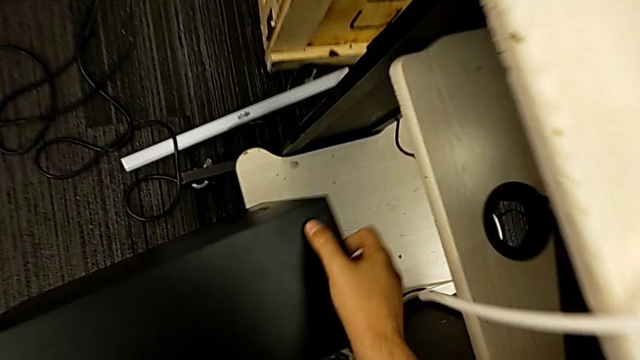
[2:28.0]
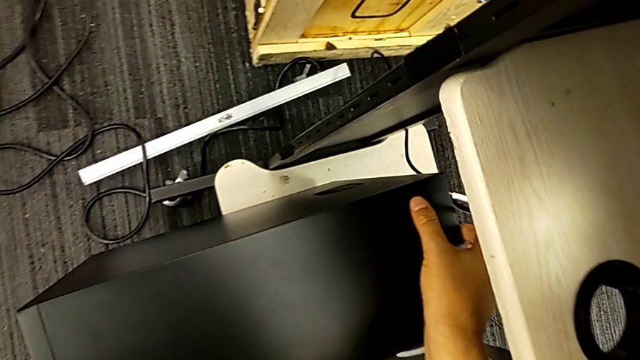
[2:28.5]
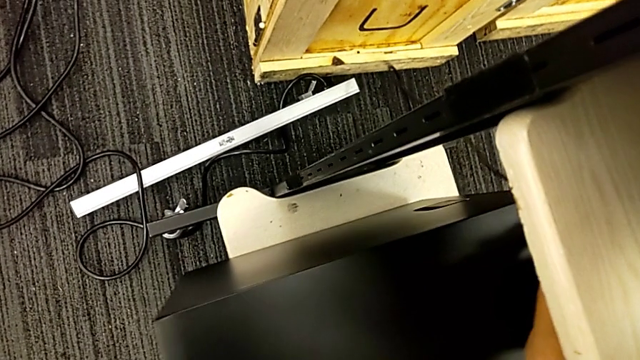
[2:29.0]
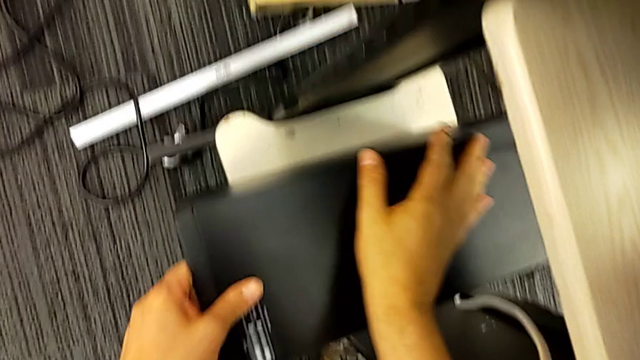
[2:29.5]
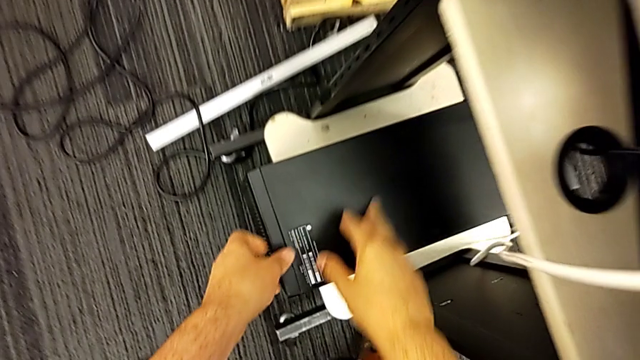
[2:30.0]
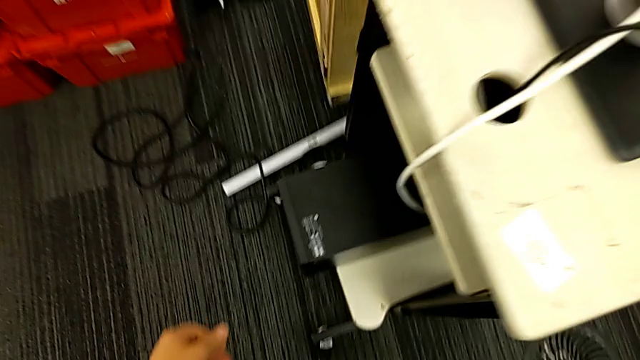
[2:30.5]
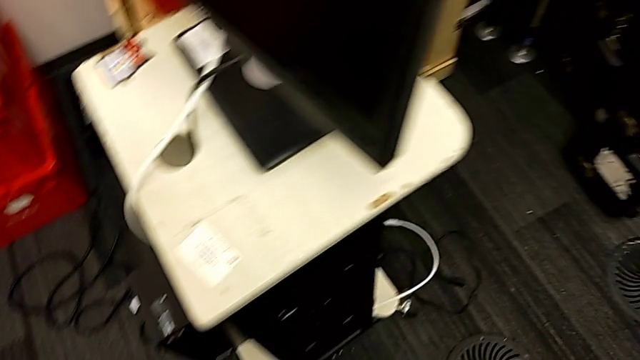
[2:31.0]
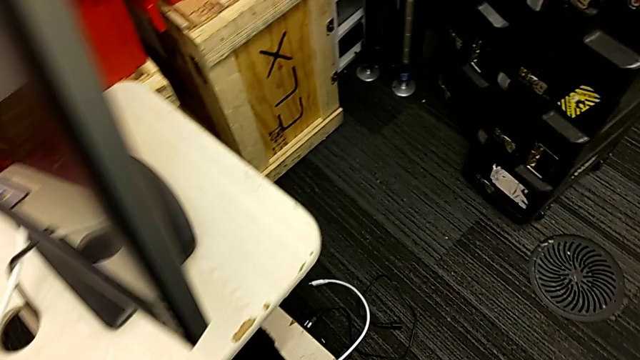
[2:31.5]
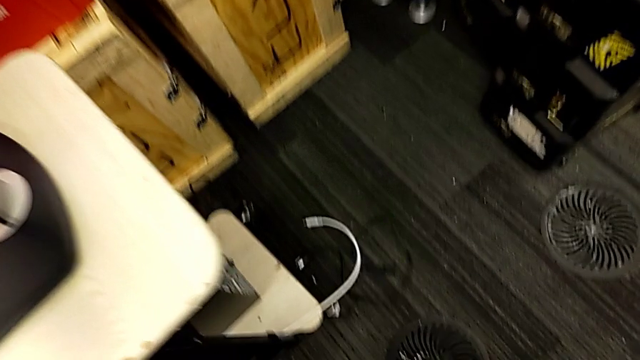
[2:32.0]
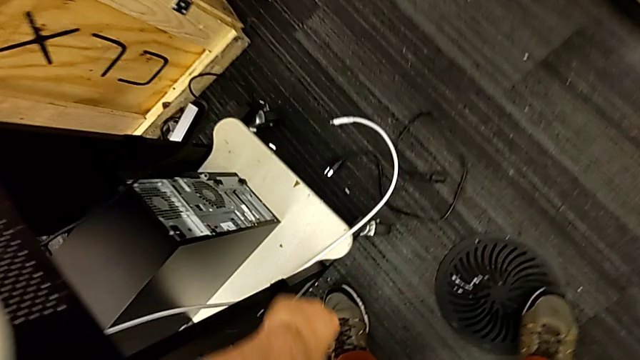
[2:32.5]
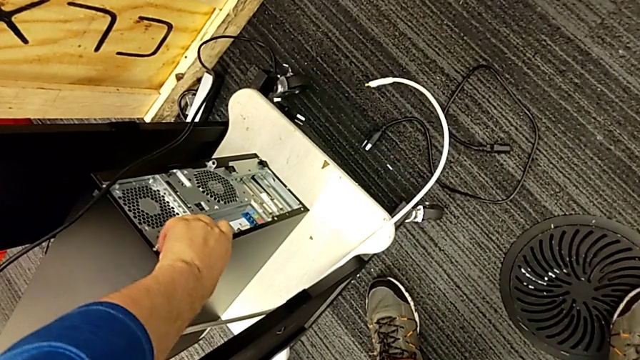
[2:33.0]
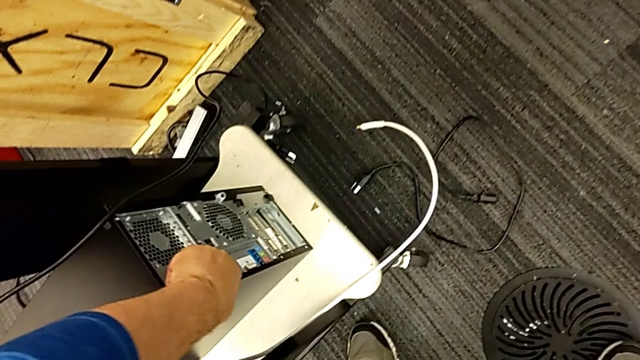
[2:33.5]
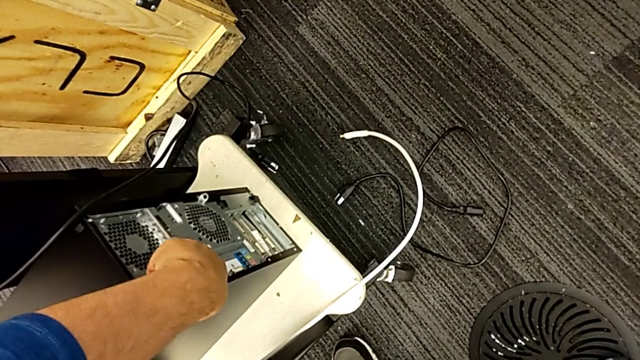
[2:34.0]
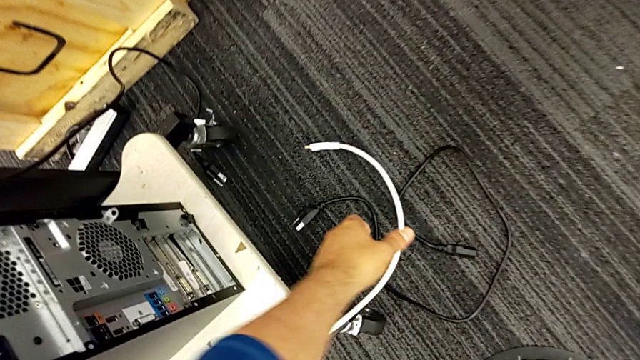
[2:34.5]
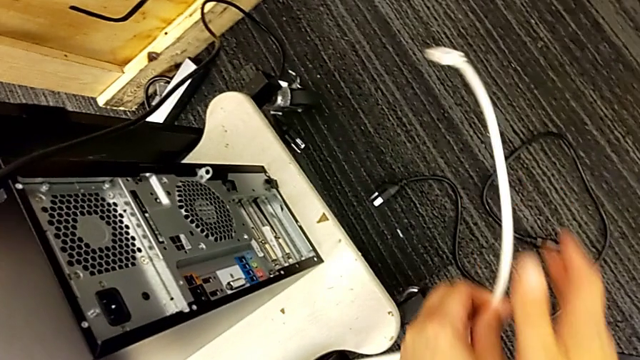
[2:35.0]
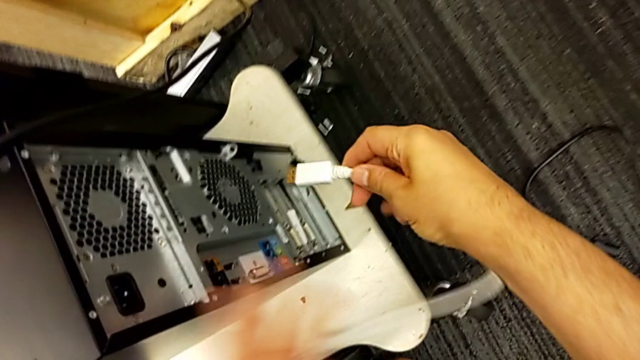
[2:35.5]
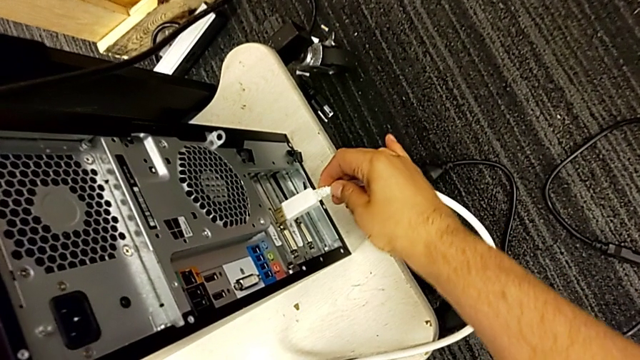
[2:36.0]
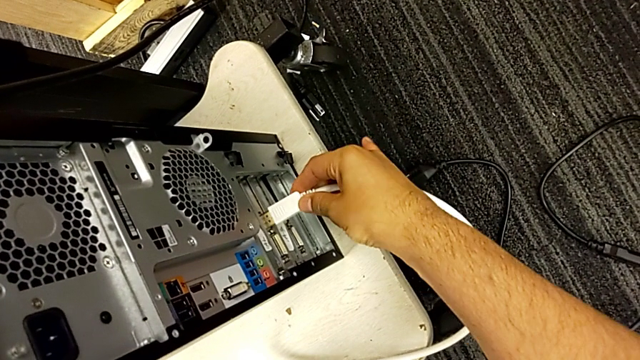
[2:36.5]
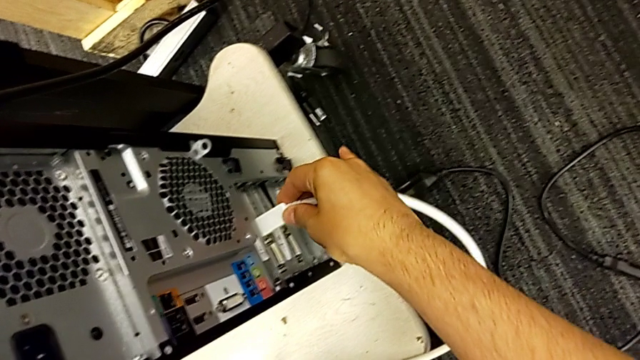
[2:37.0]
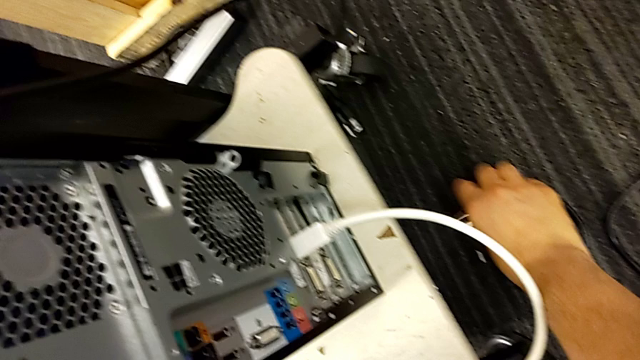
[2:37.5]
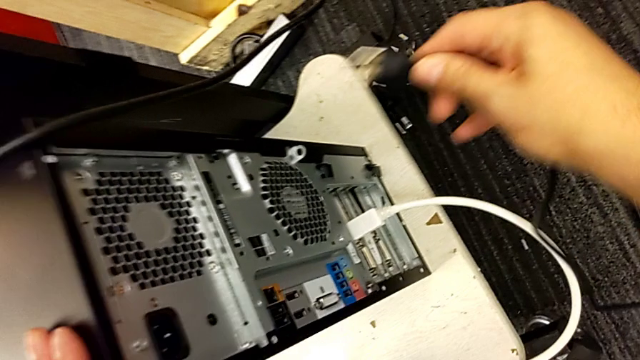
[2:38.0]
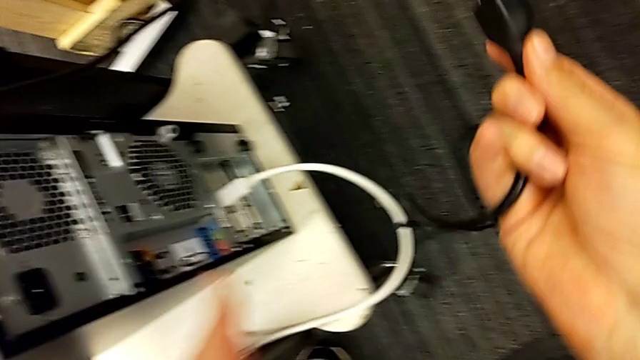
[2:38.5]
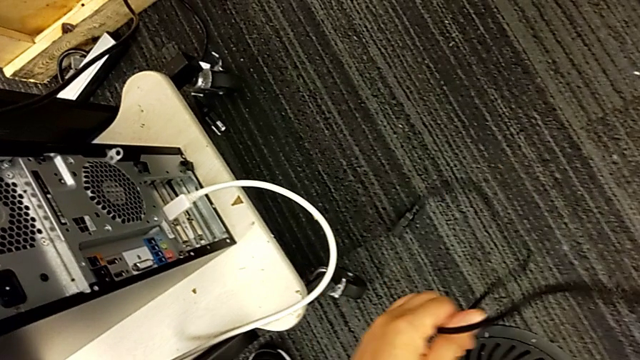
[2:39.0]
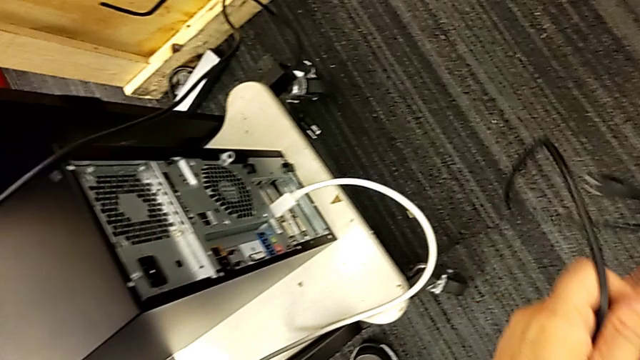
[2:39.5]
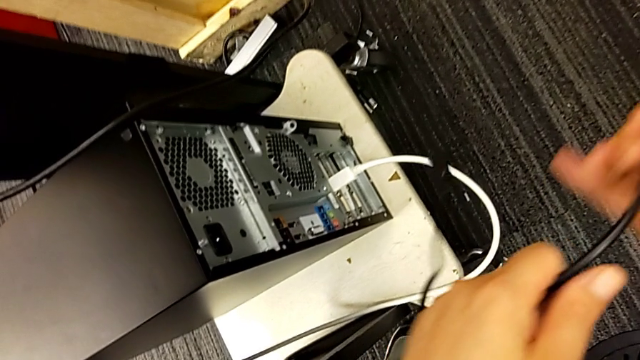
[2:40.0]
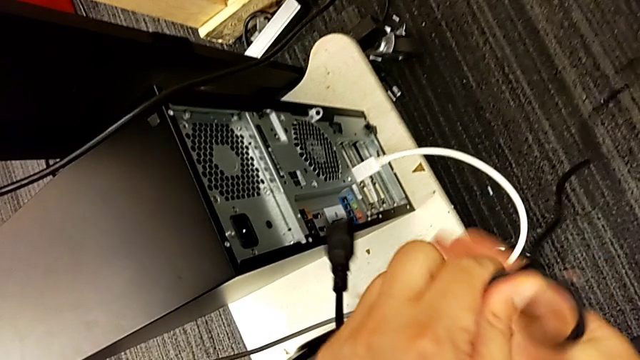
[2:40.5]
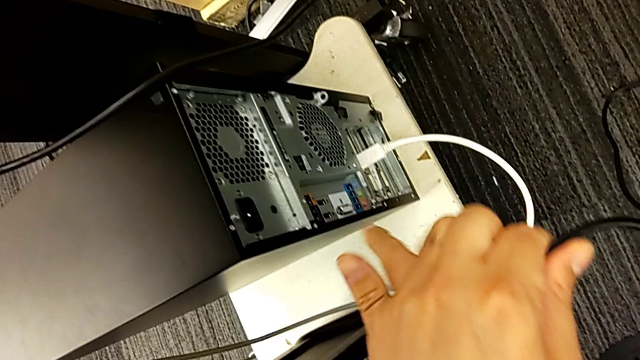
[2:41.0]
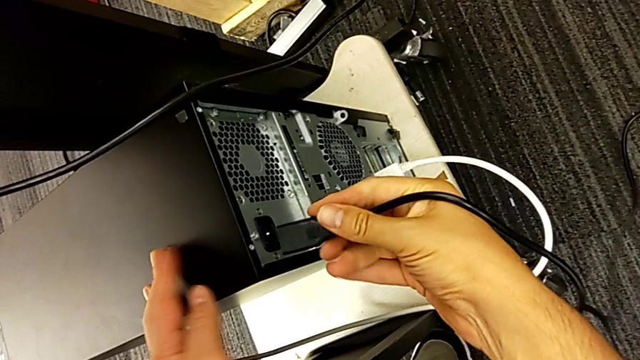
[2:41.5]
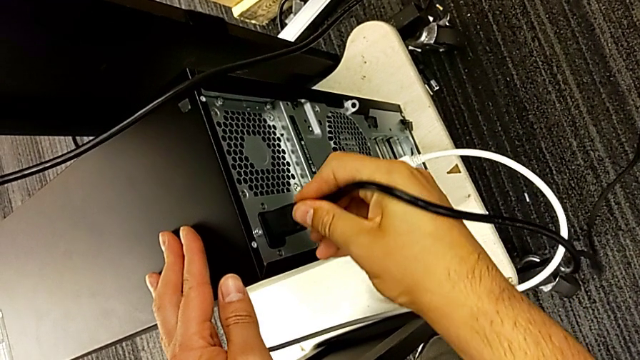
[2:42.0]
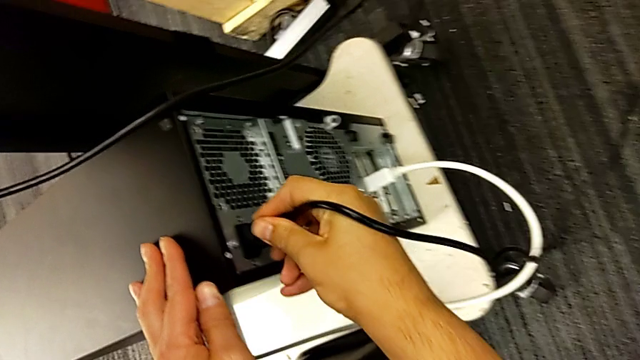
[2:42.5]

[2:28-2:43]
The camera wearer is placing back the computer tower and plugging the power supply into the computer tower. They place the white computer tower, pull the computer tower, grab the HDMI cable, assemble it, grab the cable power supply and assemble it.
